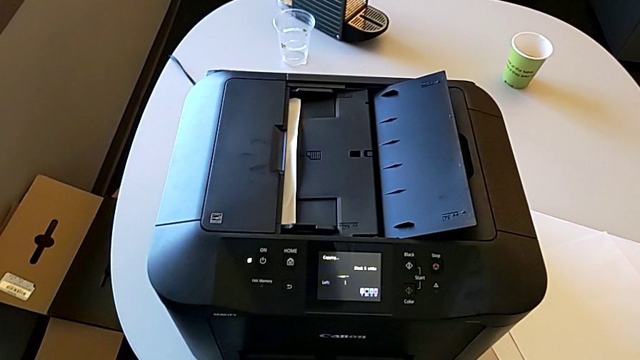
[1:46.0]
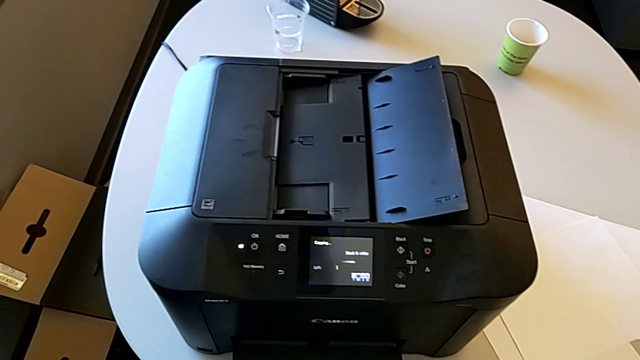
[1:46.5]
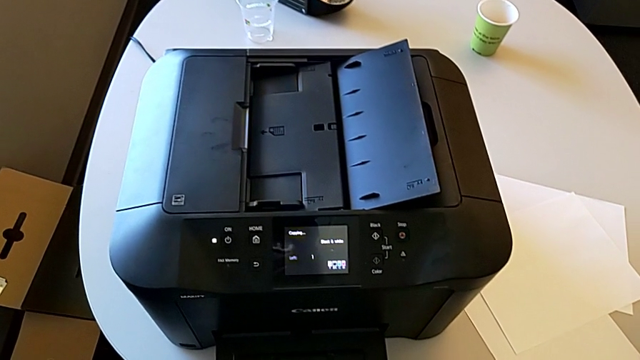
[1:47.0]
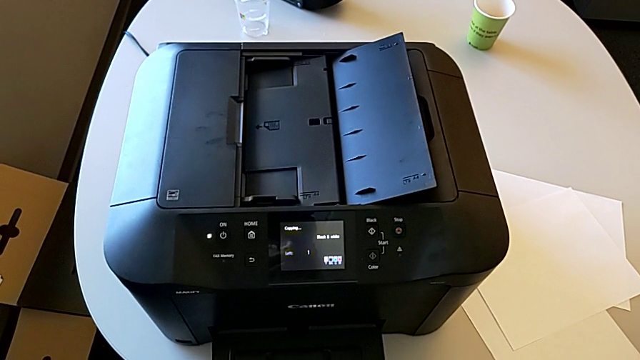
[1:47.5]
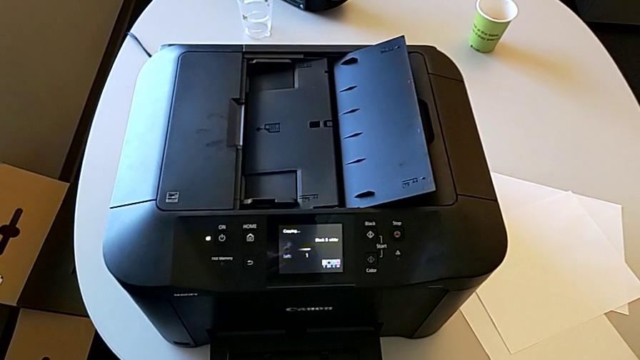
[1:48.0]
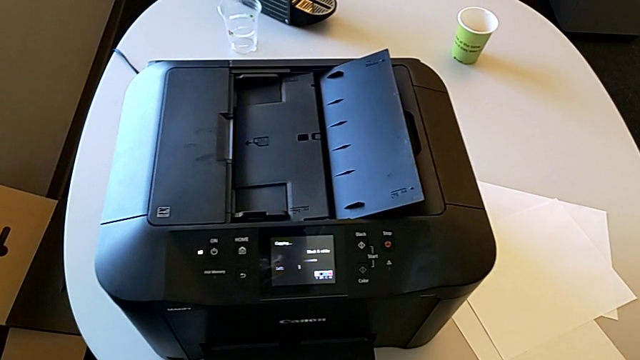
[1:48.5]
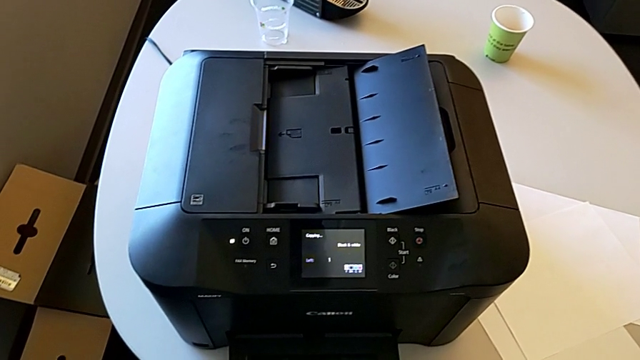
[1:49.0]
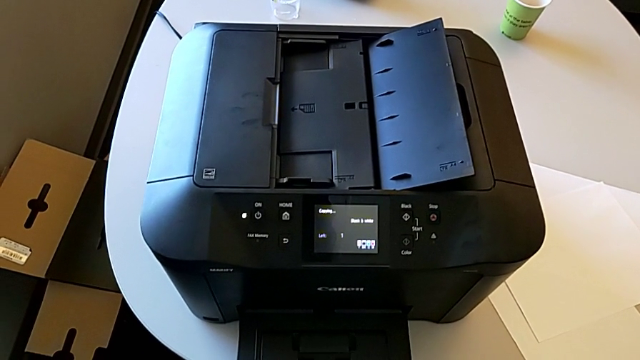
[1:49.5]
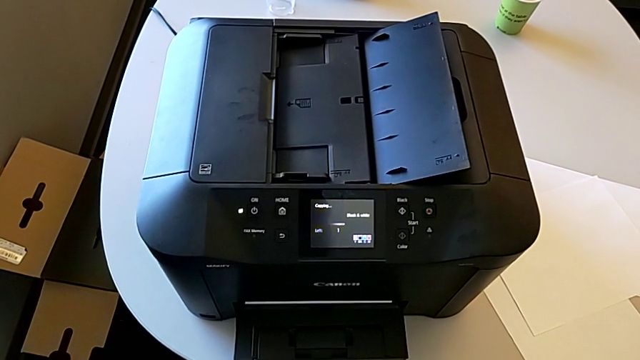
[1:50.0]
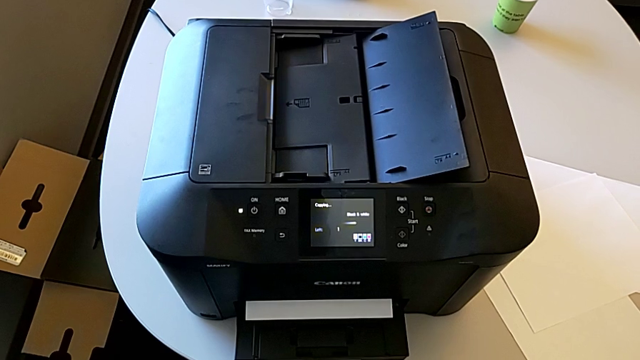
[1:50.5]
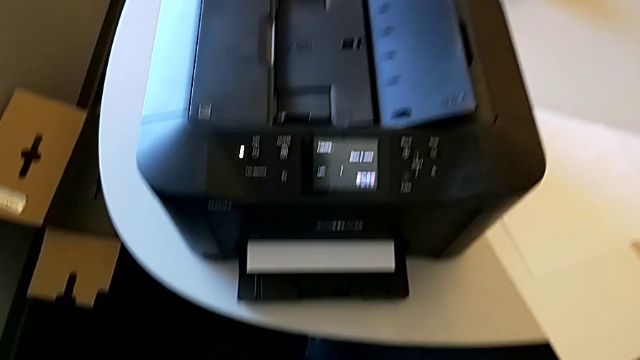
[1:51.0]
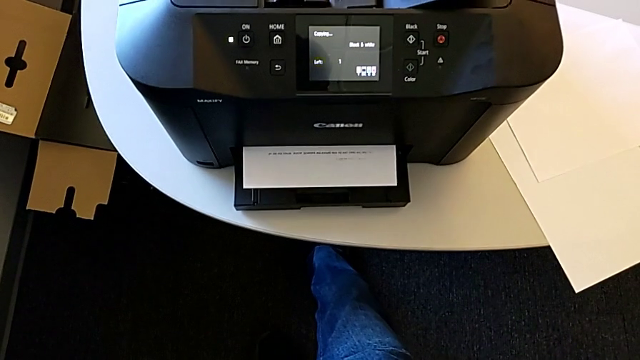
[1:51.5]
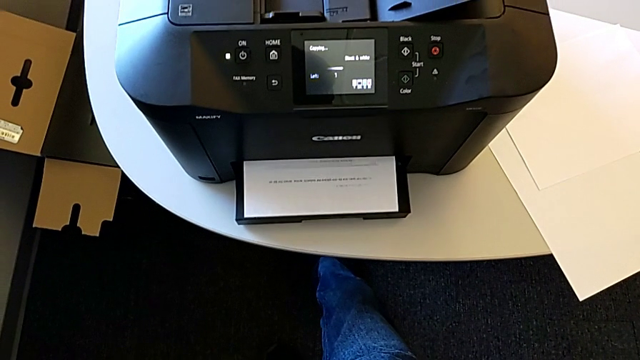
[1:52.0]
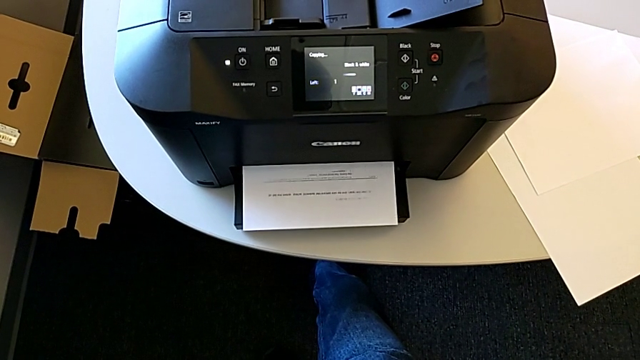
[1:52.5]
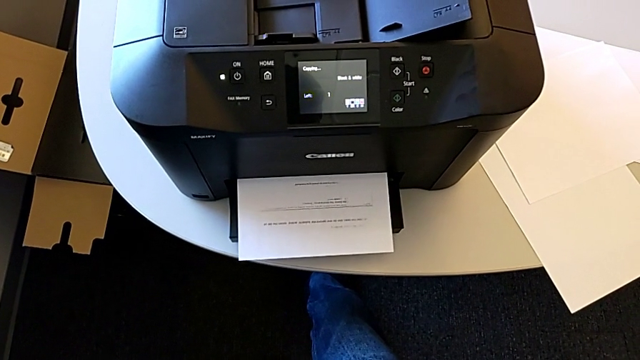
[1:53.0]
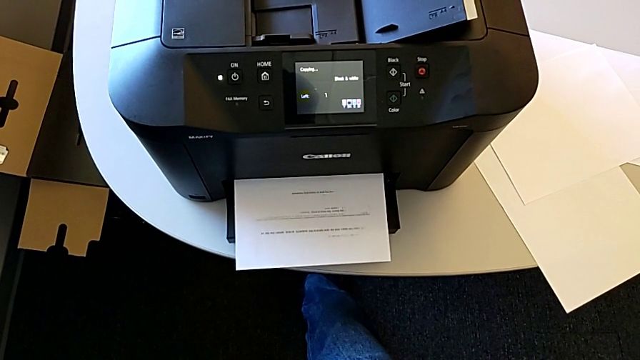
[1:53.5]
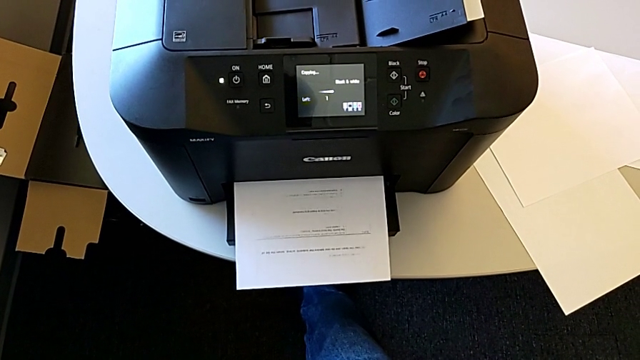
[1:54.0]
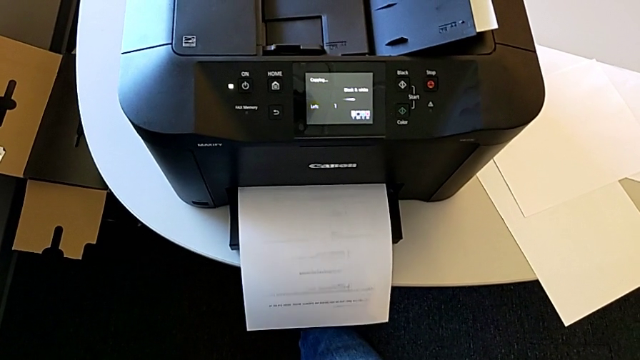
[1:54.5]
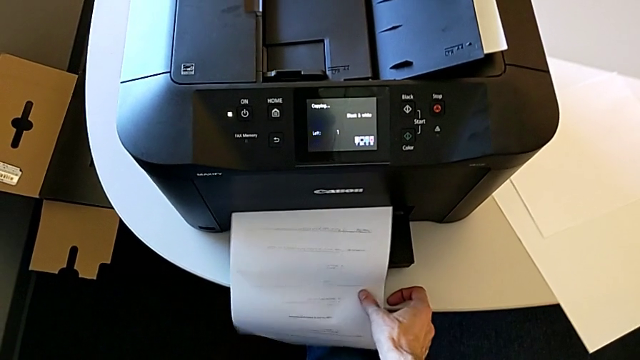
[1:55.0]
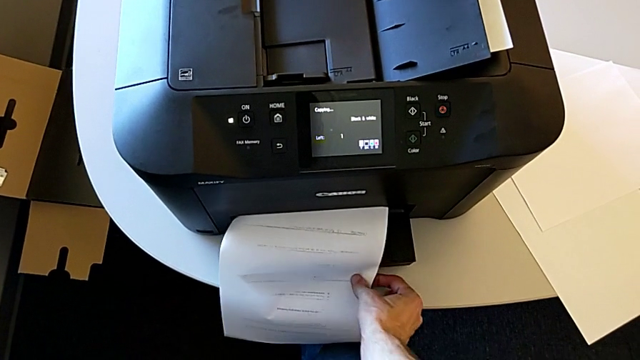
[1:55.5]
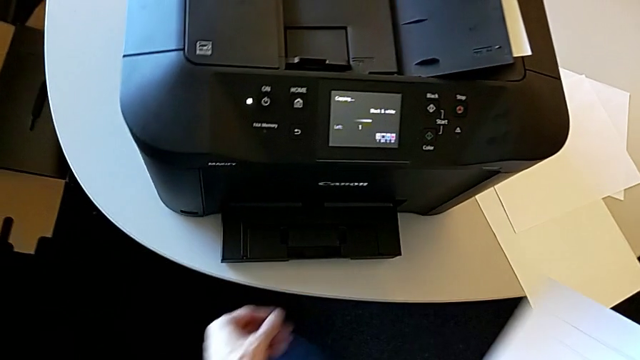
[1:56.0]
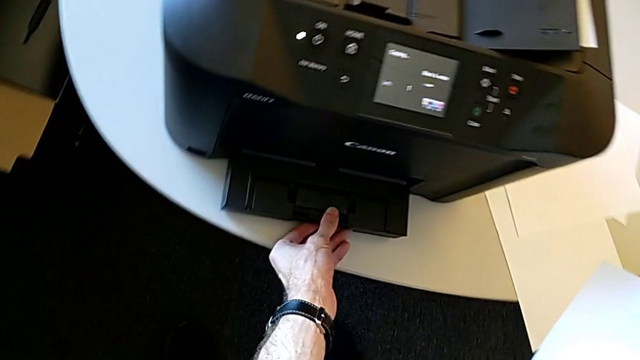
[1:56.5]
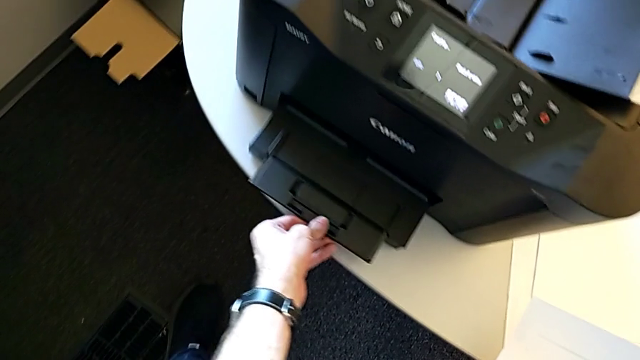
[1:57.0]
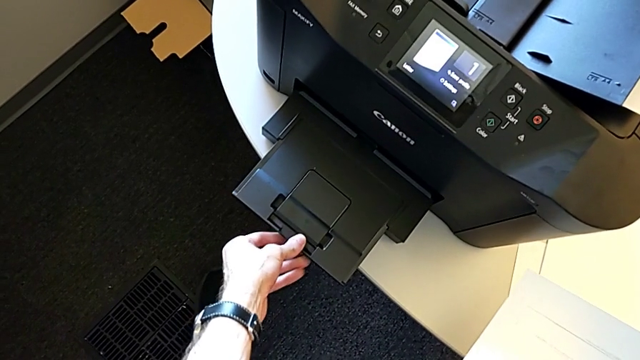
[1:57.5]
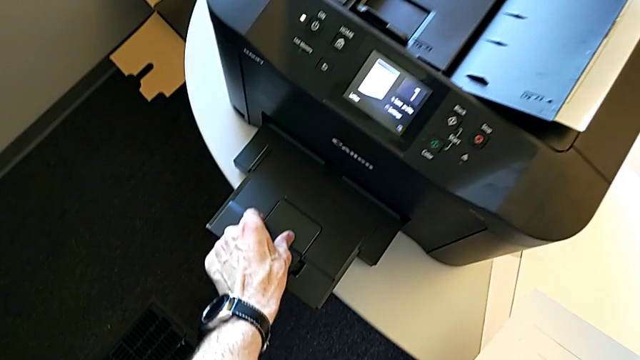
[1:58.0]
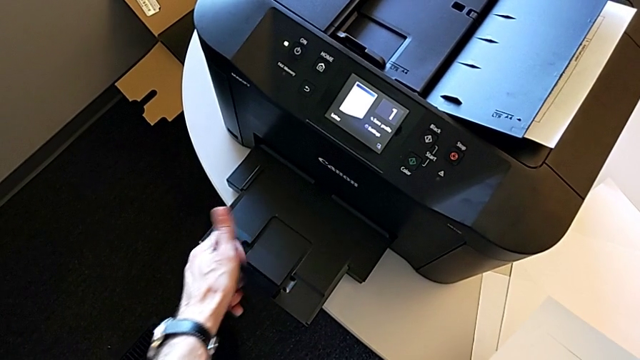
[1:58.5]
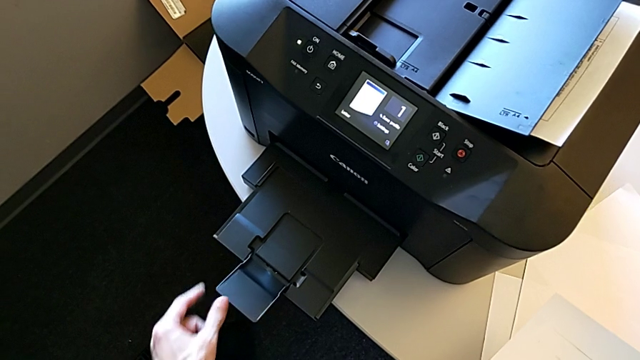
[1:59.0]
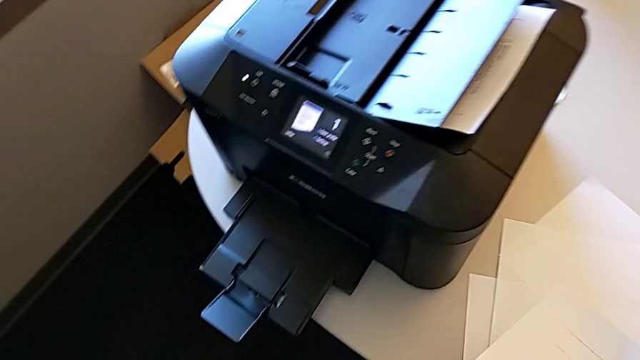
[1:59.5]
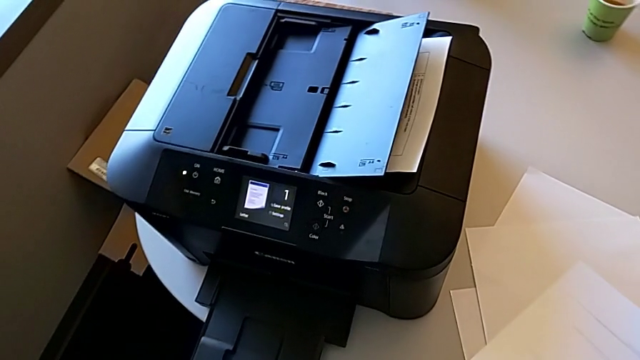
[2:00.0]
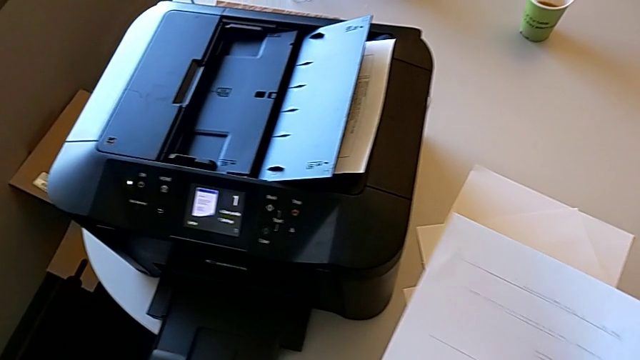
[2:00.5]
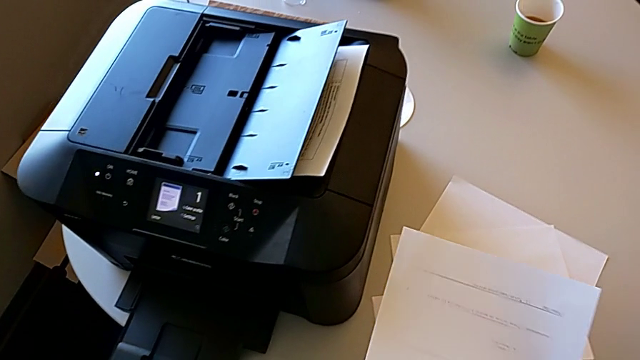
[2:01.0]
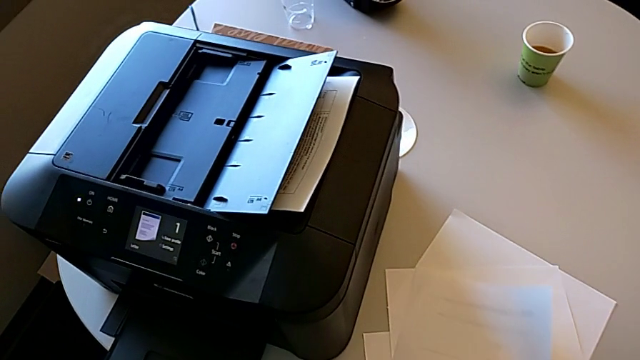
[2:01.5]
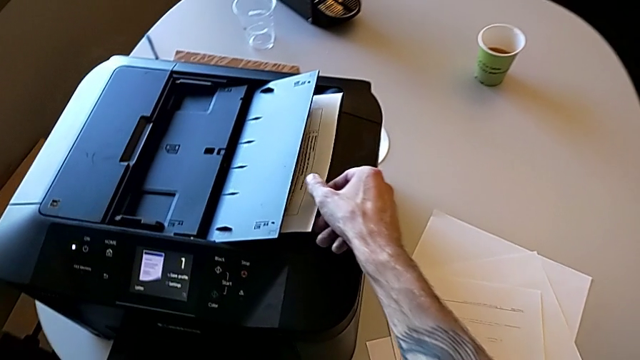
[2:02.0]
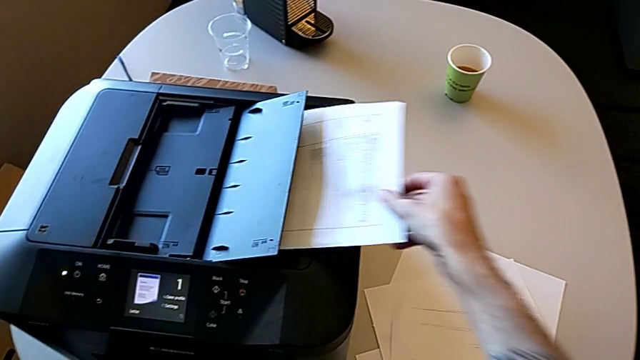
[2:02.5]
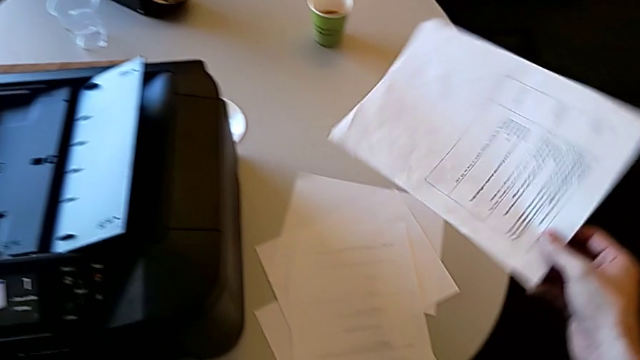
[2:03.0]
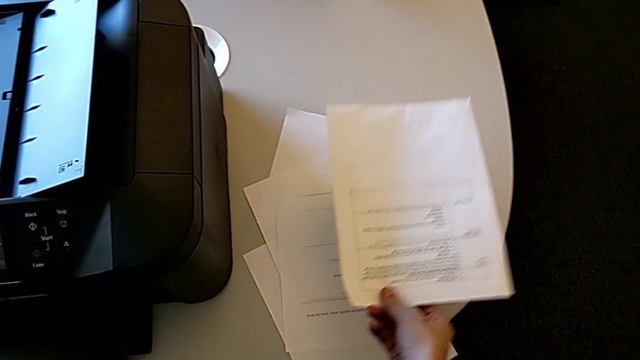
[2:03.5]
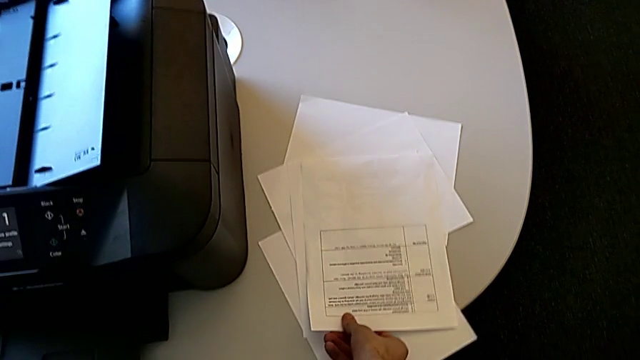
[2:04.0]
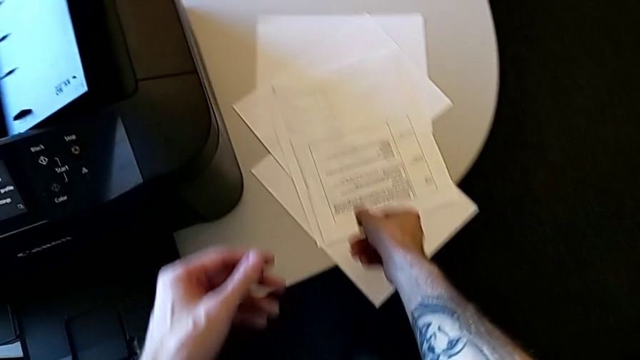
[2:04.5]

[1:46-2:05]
The camera wearer is copying. They grab the copy, lift it, pull the paper tray, grab the extending paper tray, open it, place the copy, withdraw the paper stack and place it.

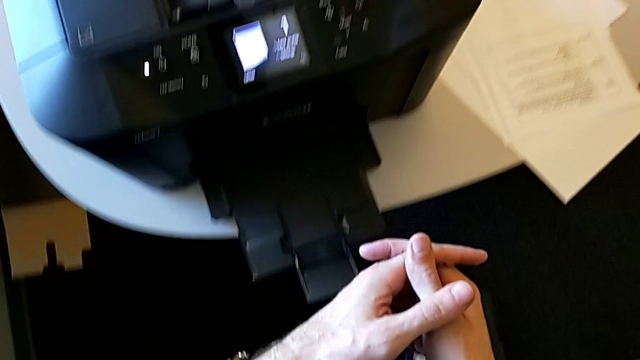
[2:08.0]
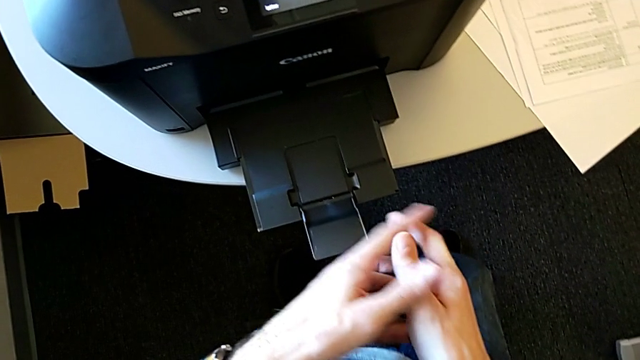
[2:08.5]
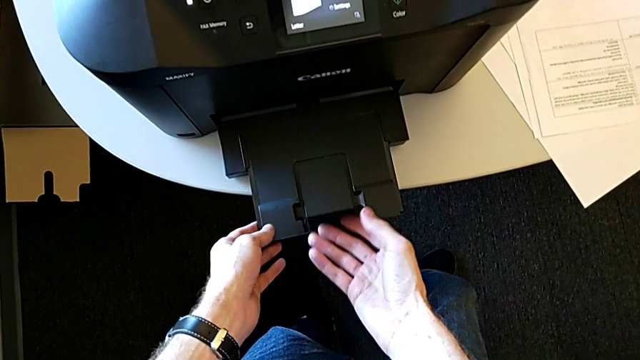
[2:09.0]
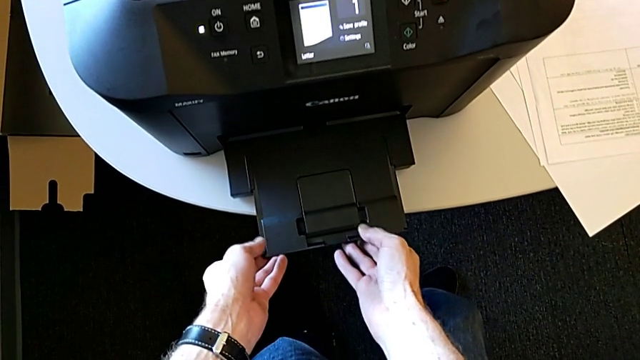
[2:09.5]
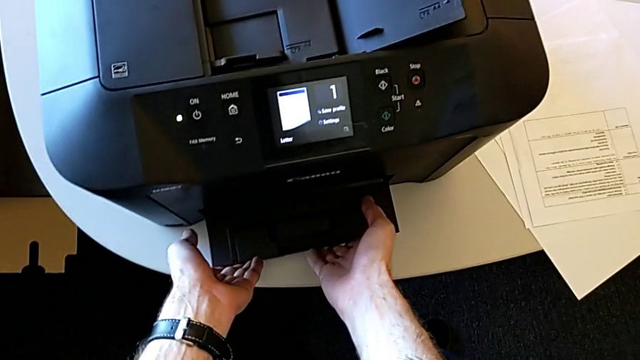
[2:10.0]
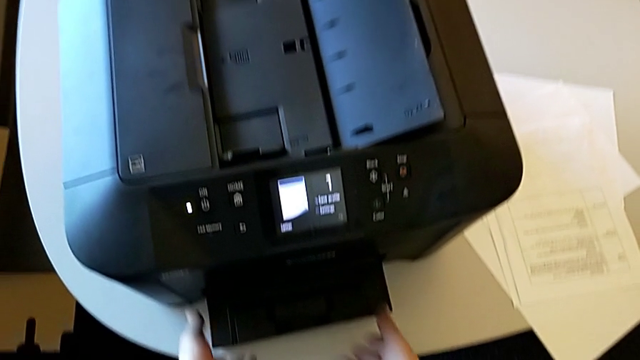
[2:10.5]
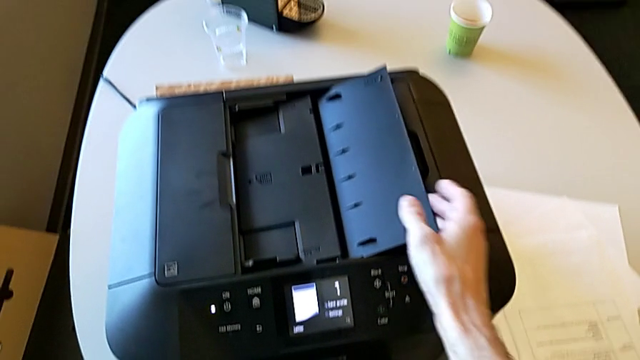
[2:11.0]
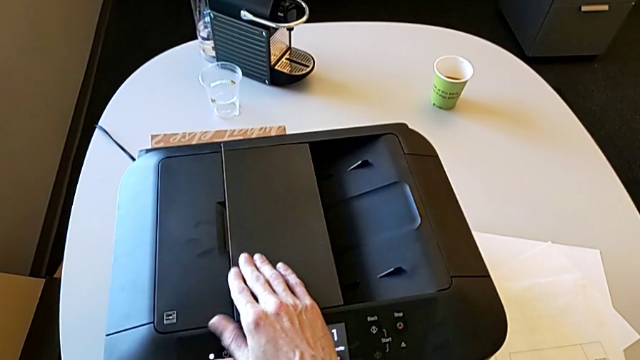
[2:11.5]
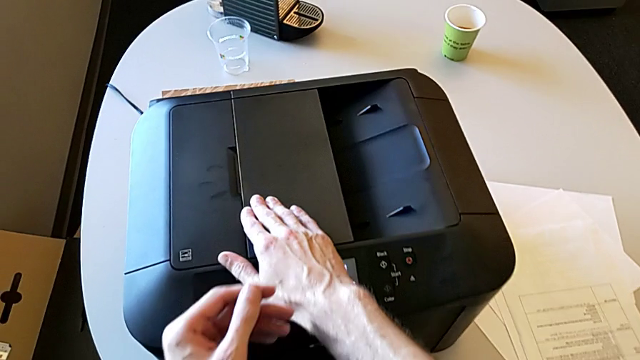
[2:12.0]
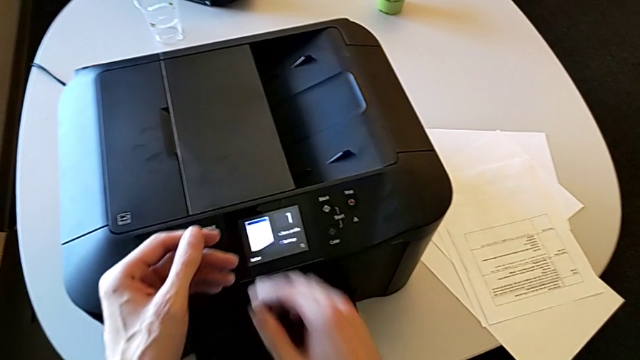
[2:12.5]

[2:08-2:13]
The camera wearer is closing the printer. They close the extending paper tray, close the paper tray, flip the right paper tray and close the right tray shield.
